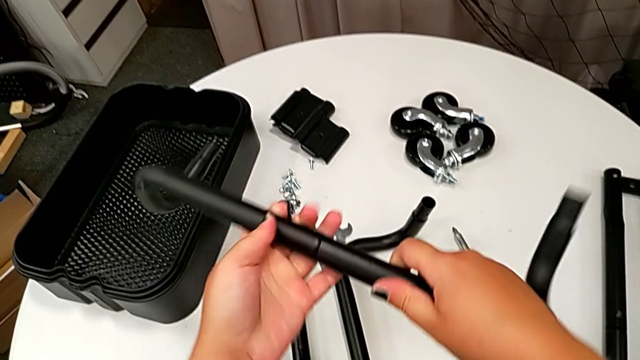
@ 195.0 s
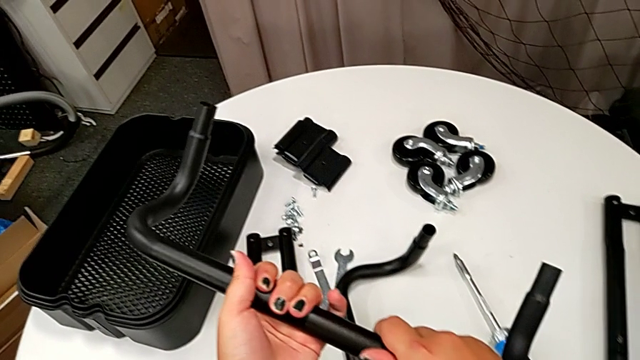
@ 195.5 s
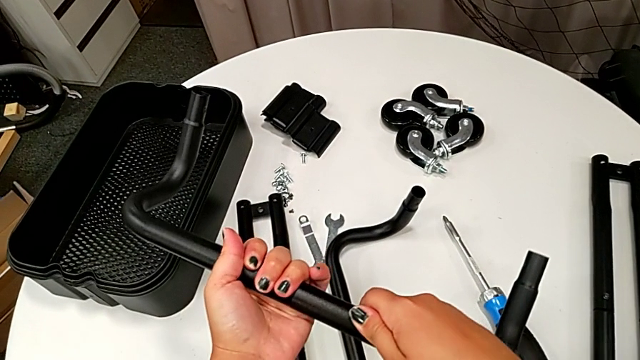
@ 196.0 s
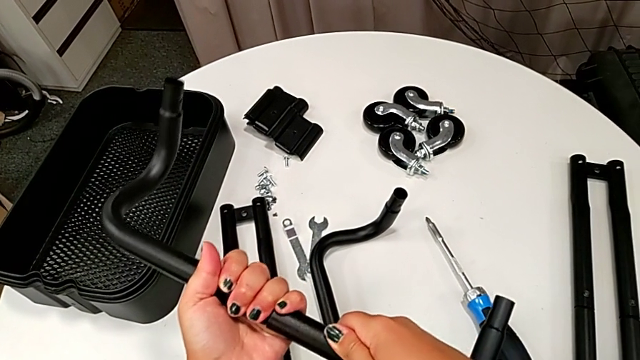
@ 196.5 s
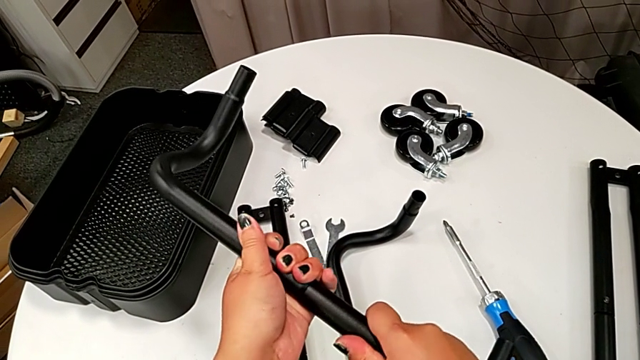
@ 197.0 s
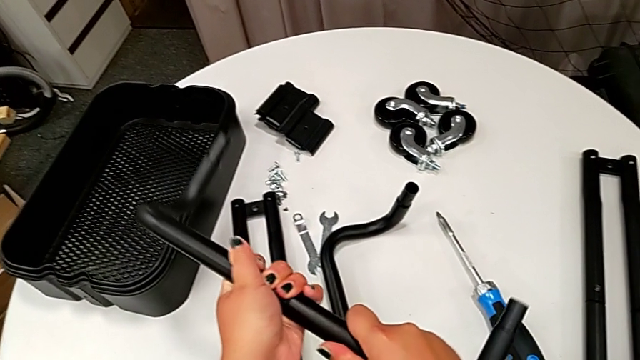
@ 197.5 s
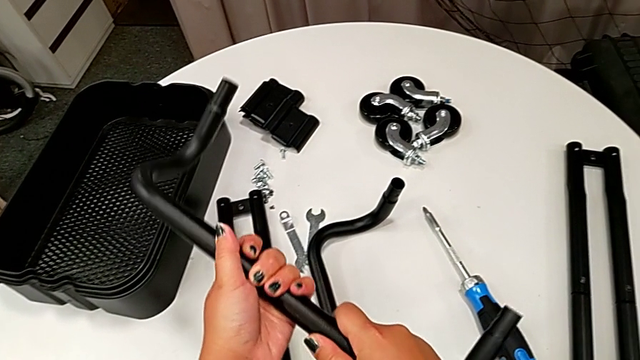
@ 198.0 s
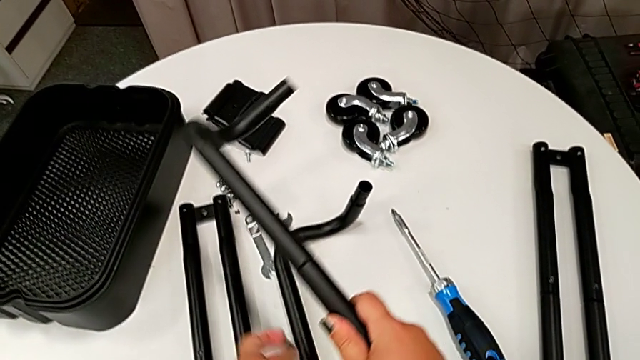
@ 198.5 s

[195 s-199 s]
The camera wearer is assembling the second base frame. They rotate the half frame.

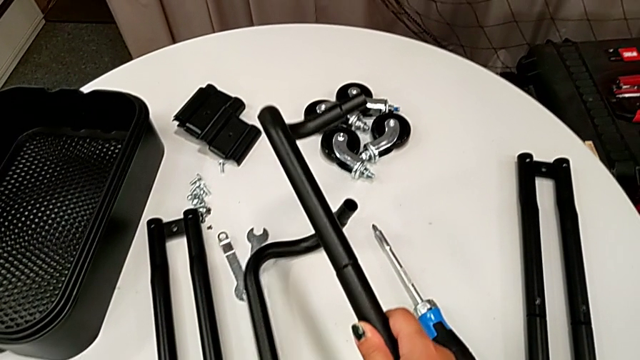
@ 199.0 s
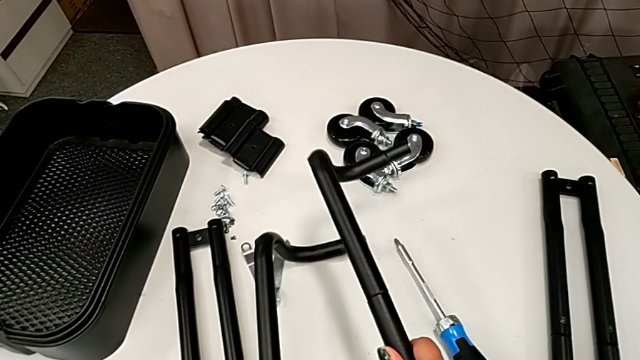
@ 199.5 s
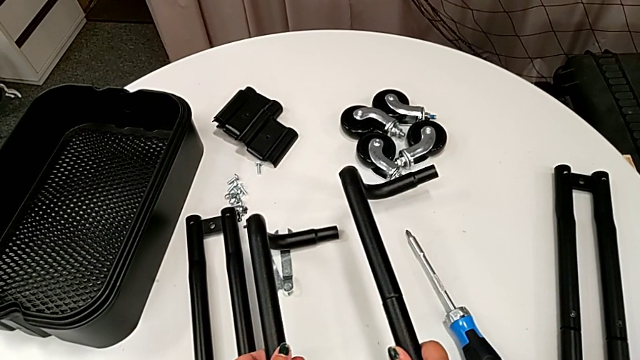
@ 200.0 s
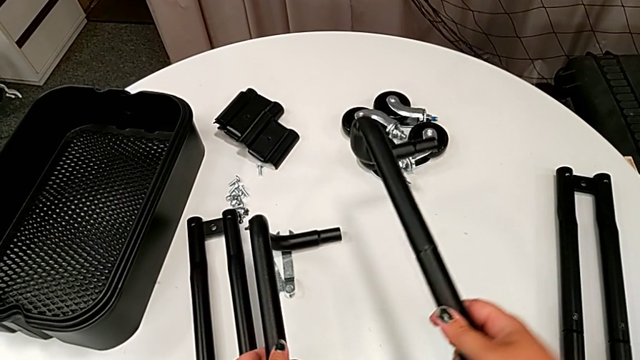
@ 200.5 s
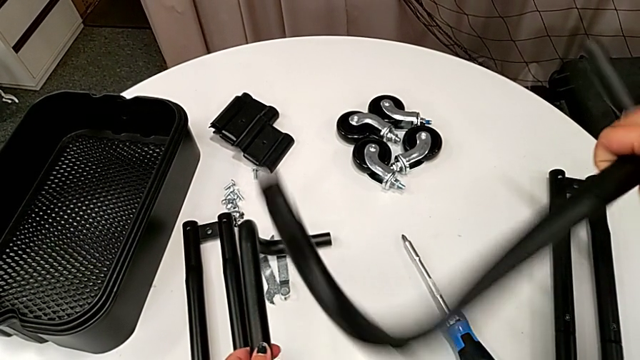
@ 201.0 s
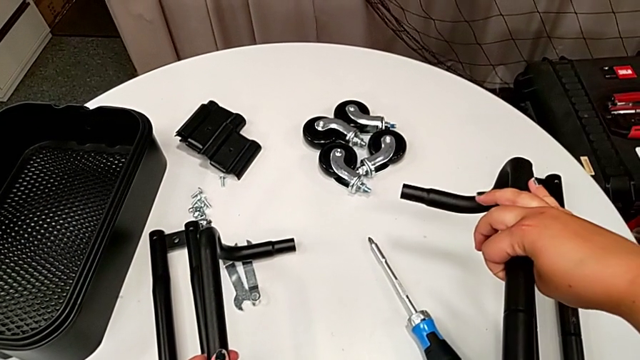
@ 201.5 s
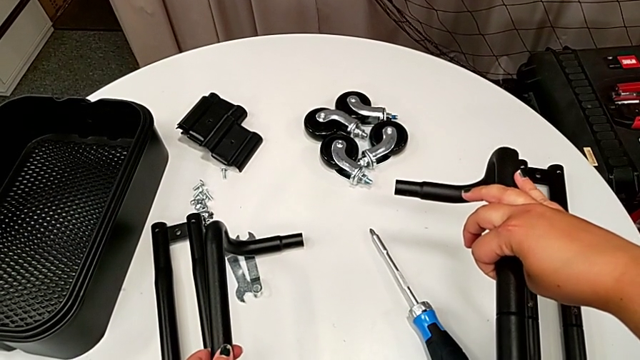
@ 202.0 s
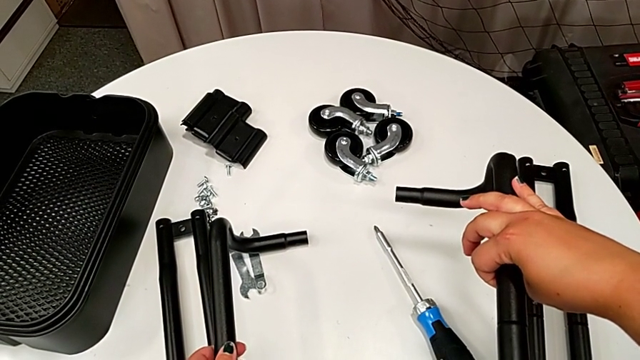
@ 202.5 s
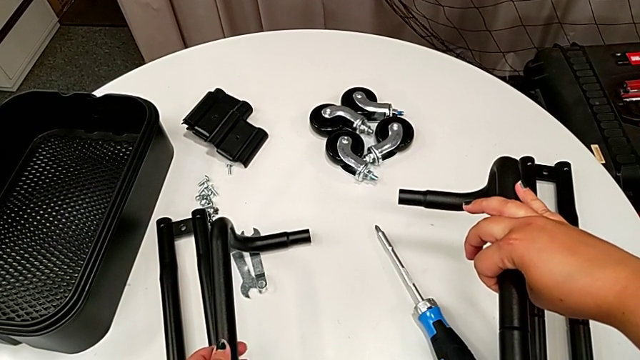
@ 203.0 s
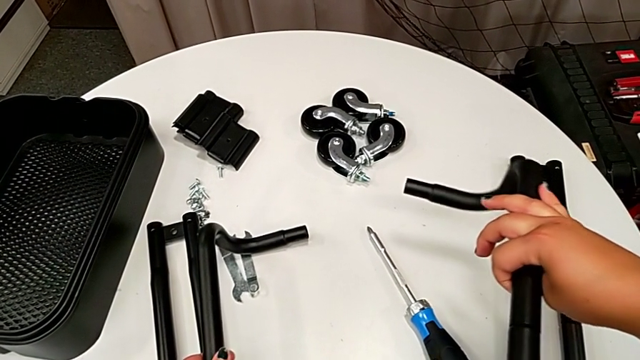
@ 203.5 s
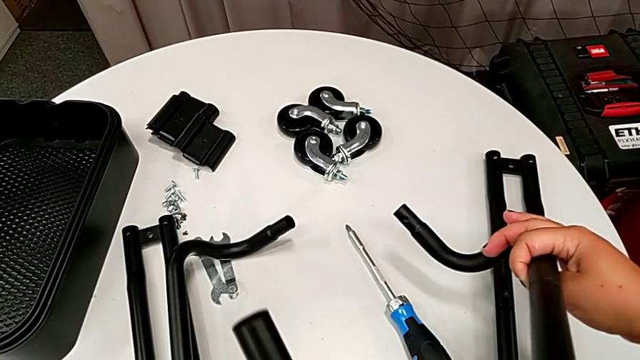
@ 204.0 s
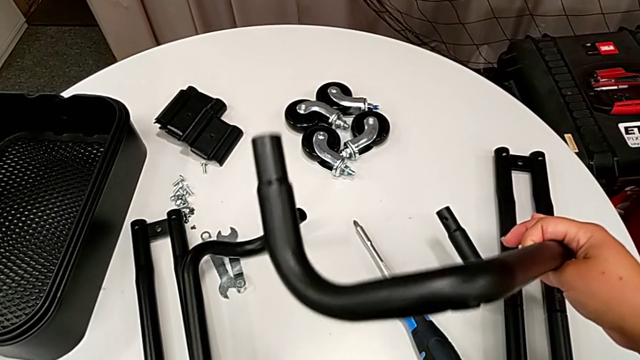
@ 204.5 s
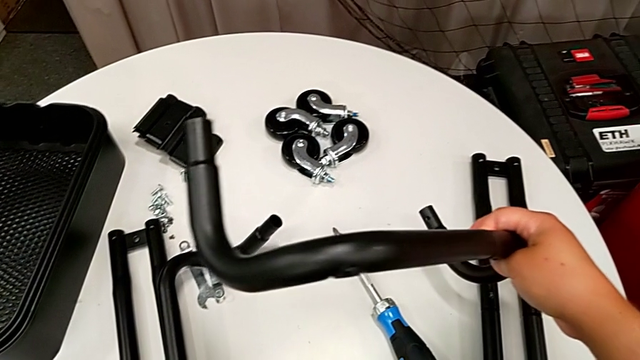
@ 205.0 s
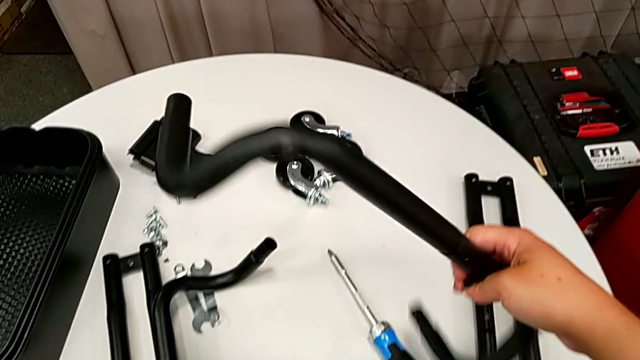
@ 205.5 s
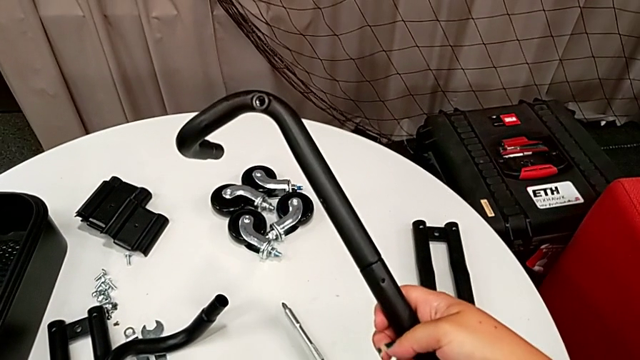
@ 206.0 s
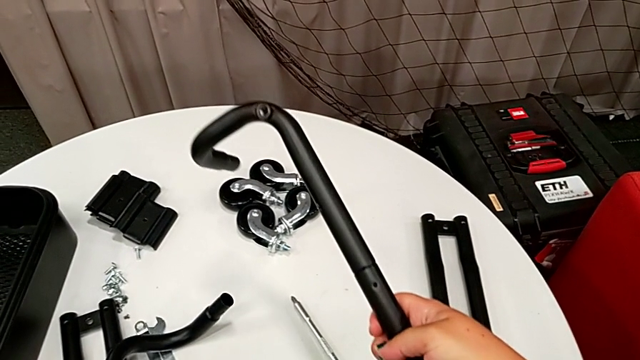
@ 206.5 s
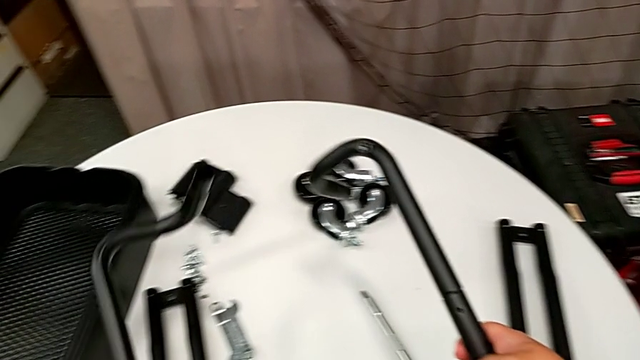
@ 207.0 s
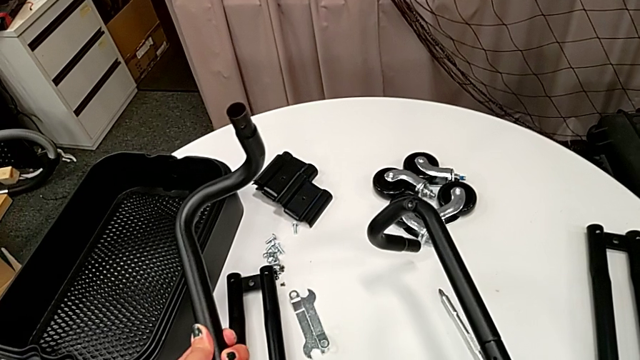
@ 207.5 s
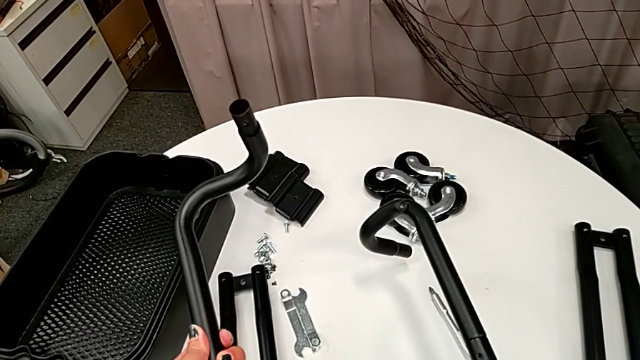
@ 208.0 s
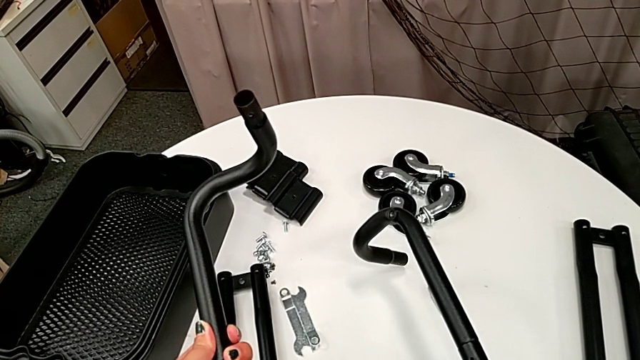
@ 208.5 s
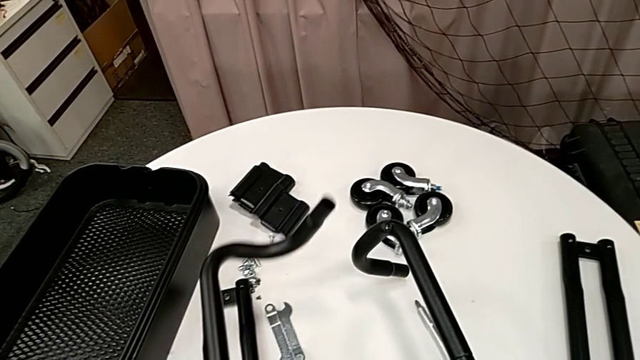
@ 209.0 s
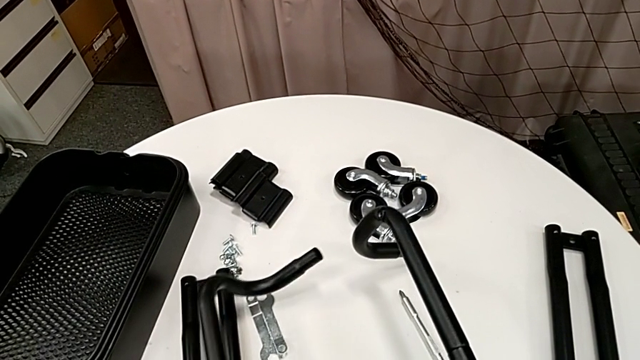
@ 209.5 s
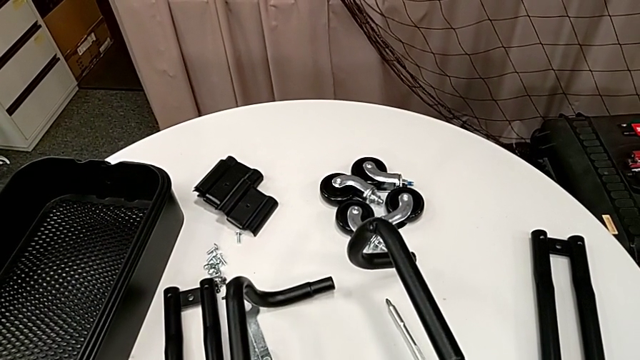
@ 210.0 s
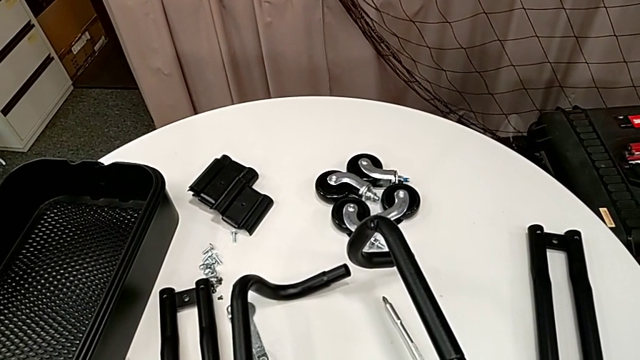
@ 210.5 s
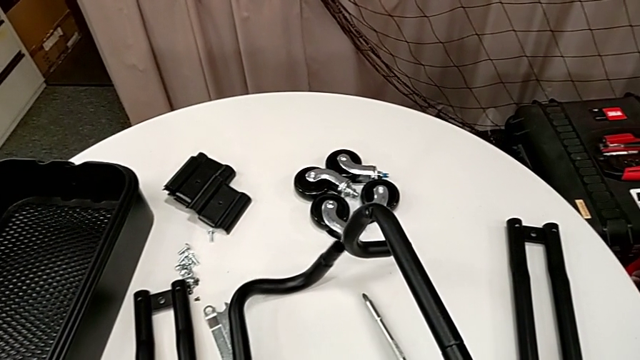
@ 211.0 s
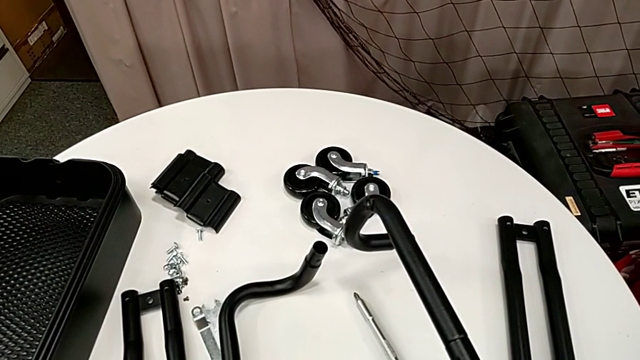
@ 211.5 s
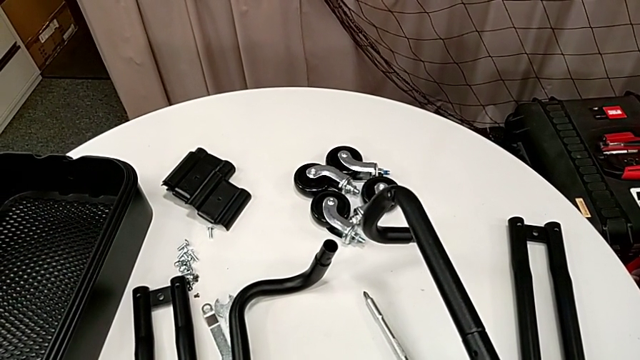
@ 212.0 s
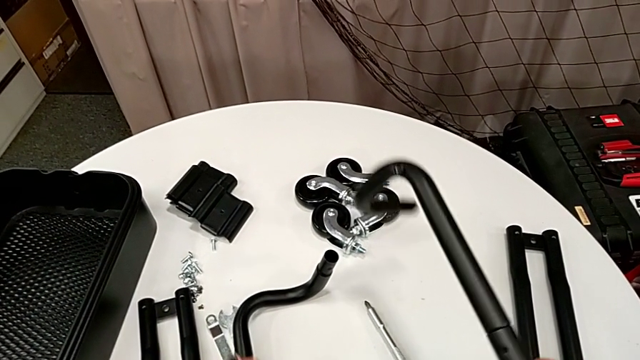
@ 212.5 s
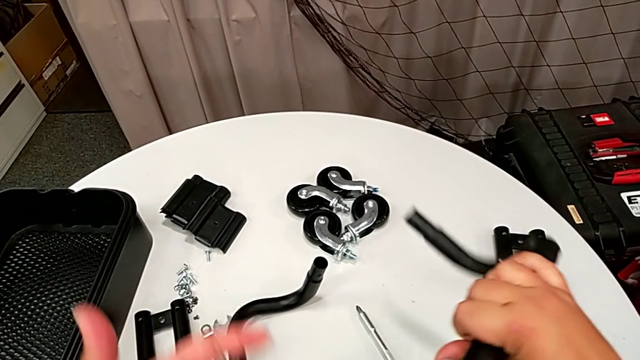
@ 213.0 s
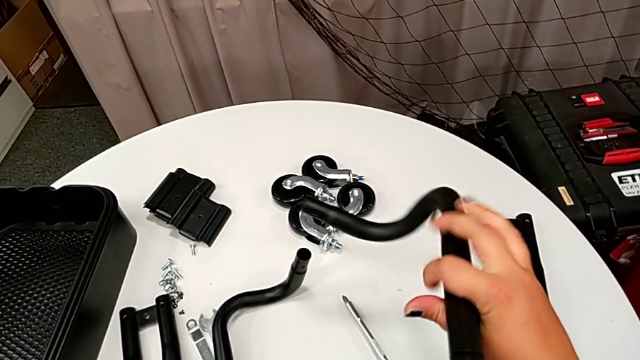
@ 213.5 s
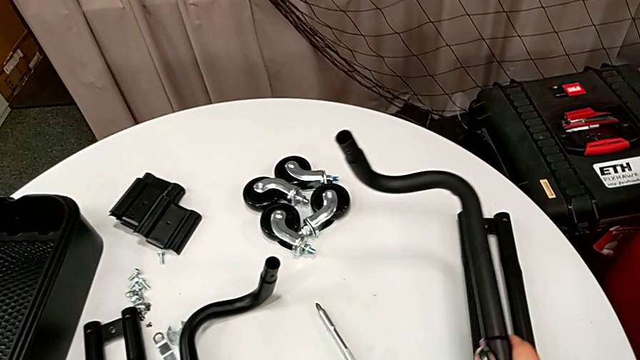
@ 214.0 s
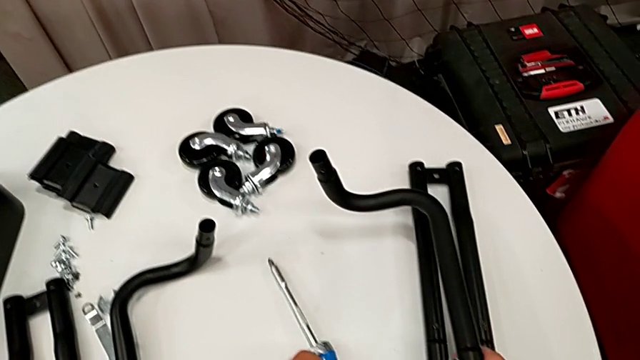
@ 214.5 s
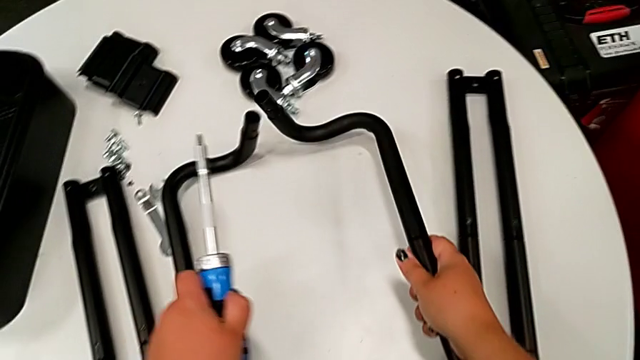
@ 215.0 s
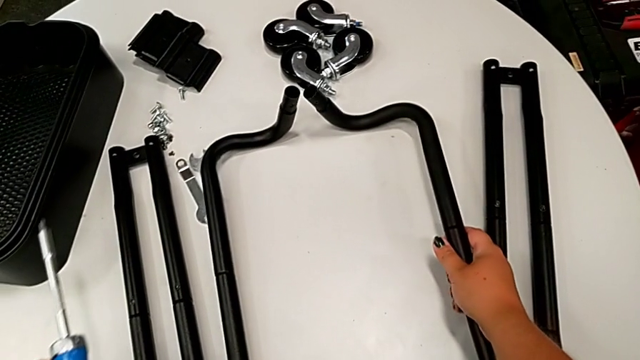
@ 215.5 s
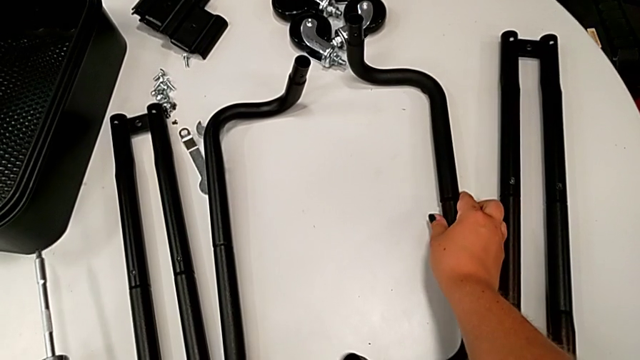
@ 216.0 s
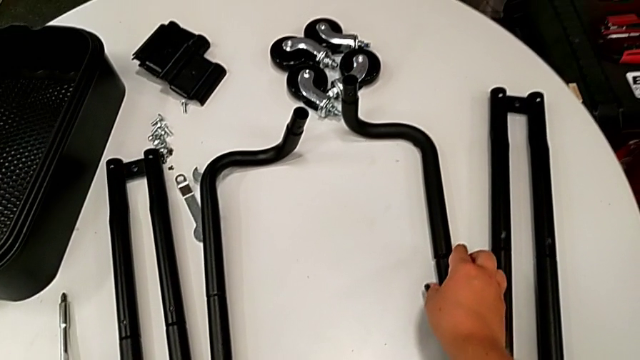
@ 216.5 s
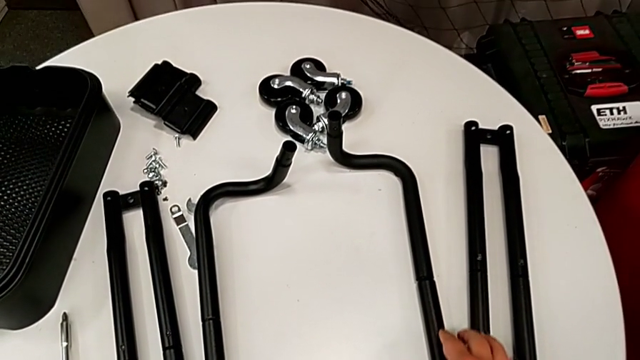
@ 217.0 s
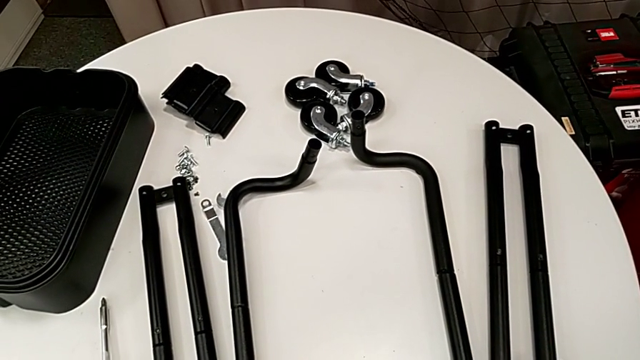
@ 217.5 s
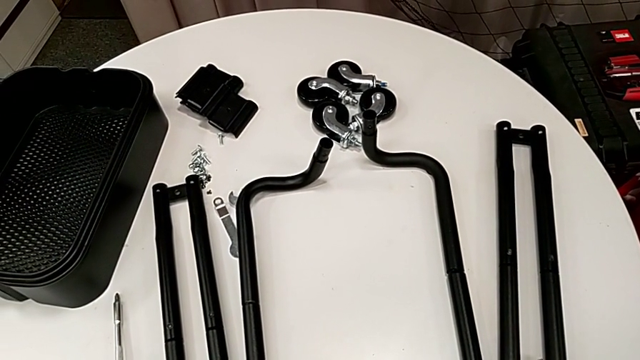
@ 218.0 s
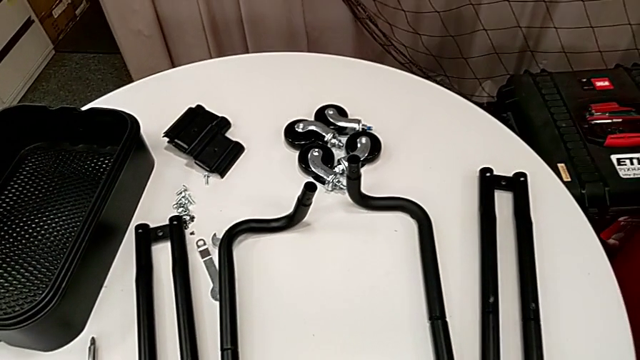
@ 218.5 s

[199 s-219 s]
The camera wearer is assembling the first pair of side bars onto the base frame. They rotate the frame twice and place it.
